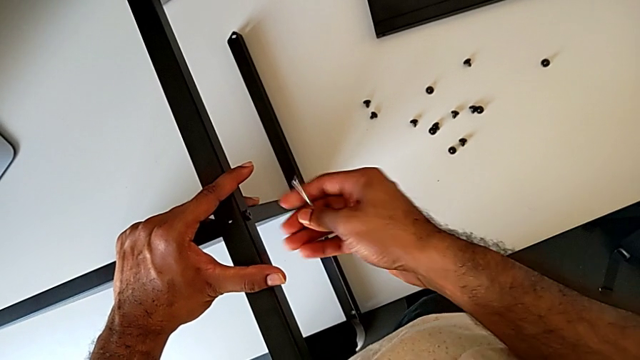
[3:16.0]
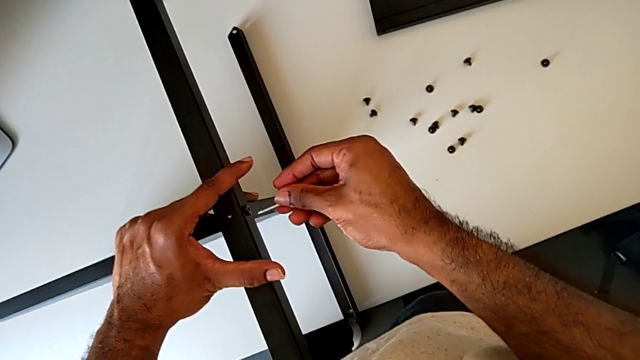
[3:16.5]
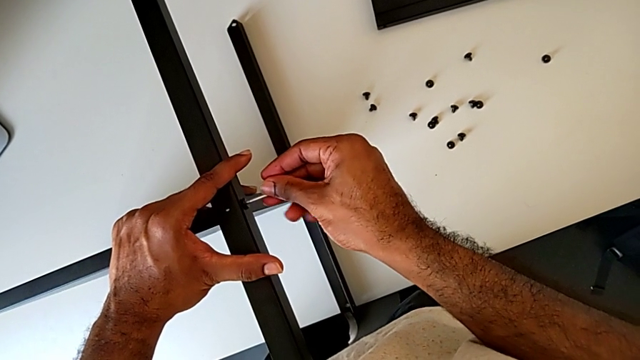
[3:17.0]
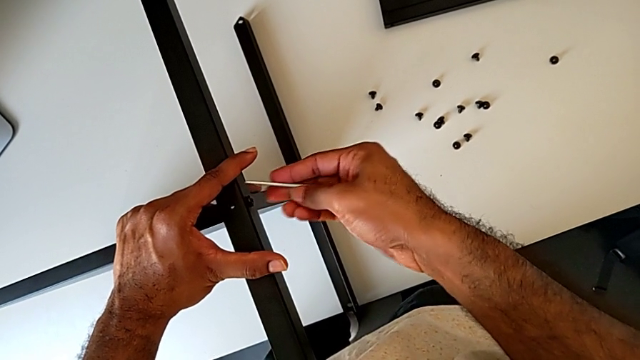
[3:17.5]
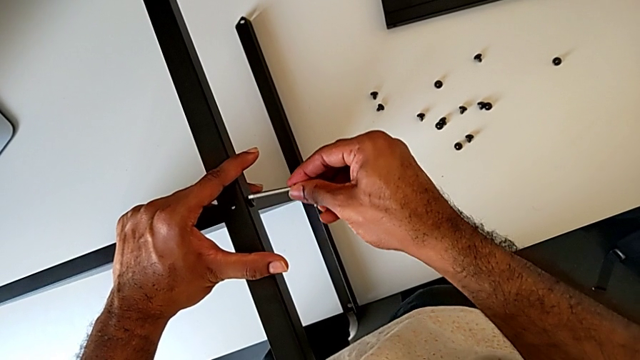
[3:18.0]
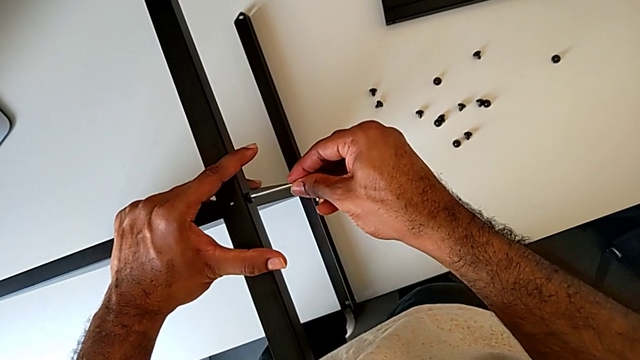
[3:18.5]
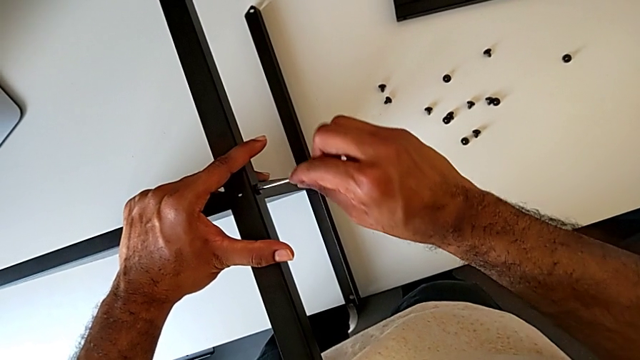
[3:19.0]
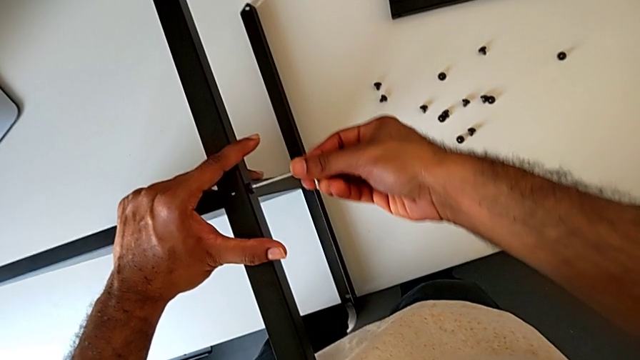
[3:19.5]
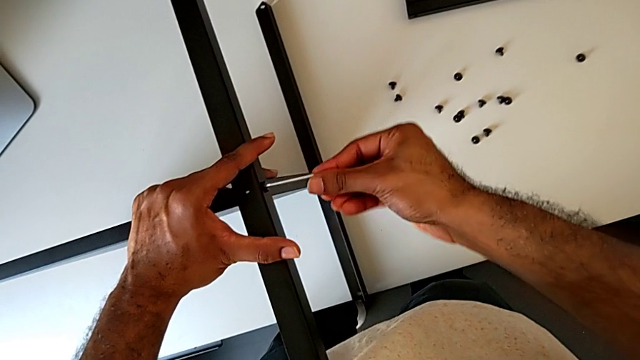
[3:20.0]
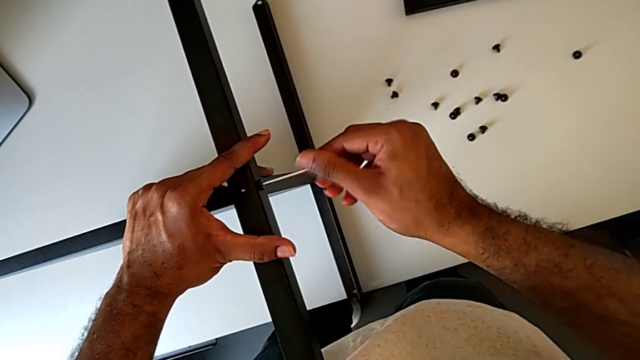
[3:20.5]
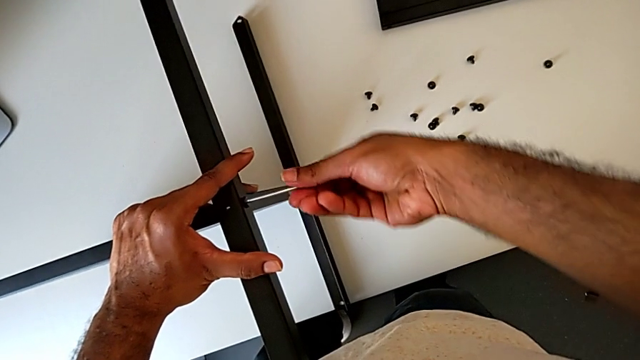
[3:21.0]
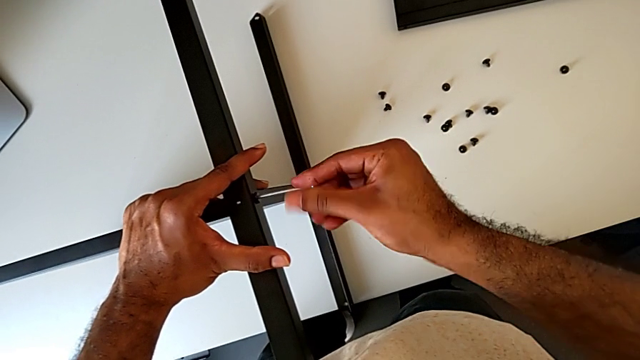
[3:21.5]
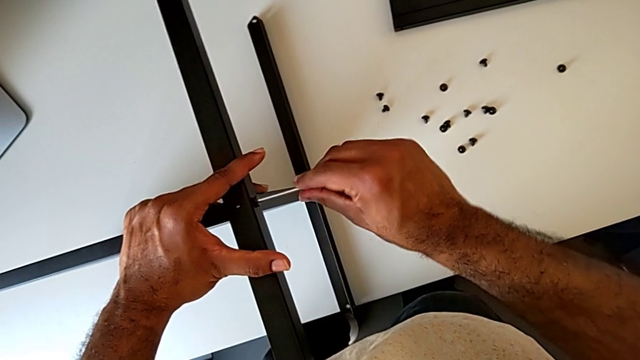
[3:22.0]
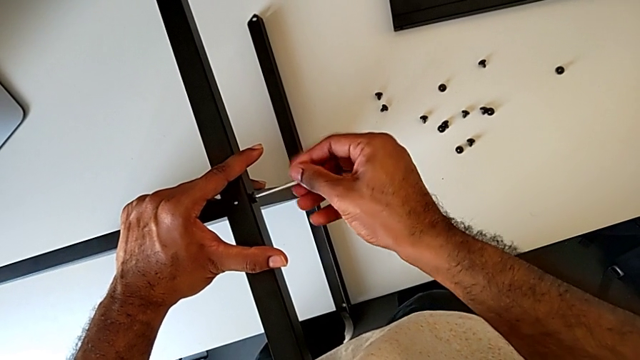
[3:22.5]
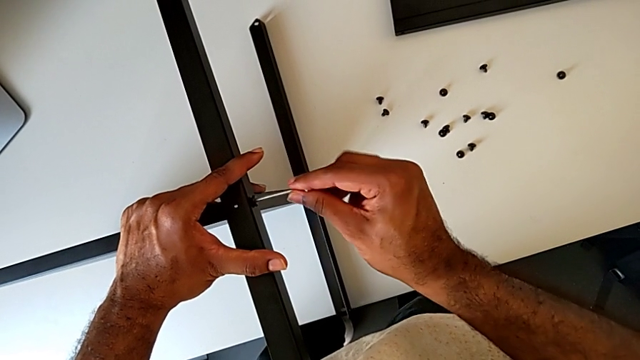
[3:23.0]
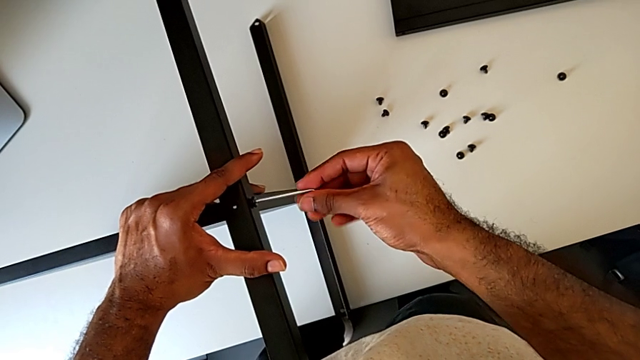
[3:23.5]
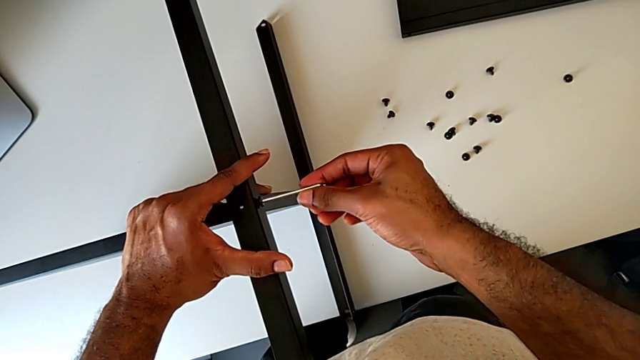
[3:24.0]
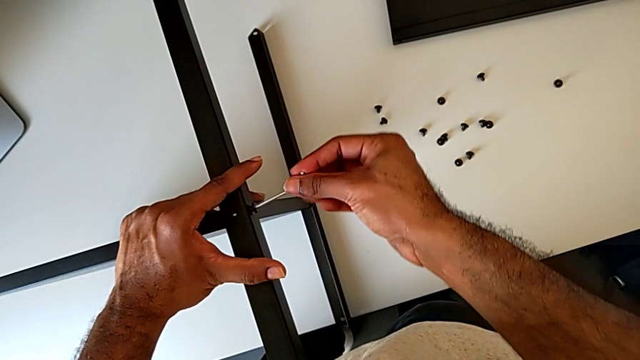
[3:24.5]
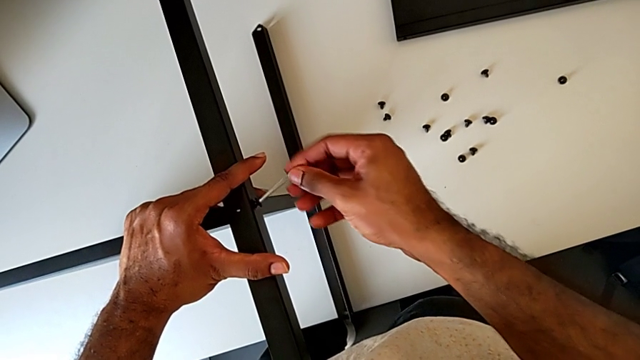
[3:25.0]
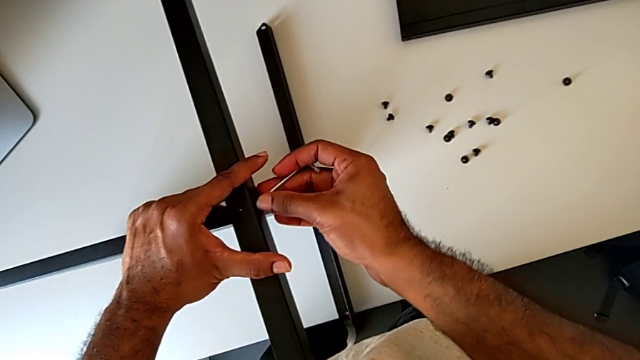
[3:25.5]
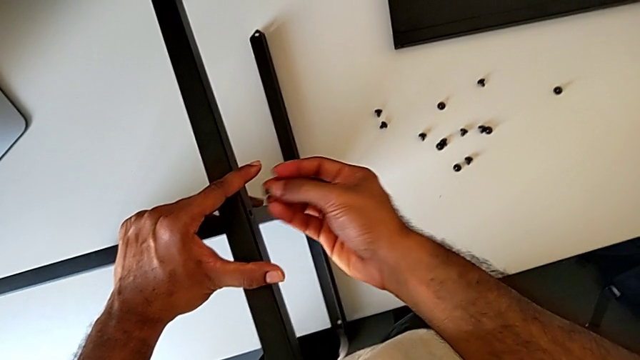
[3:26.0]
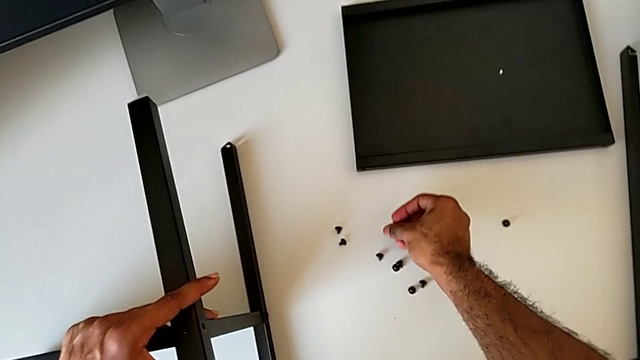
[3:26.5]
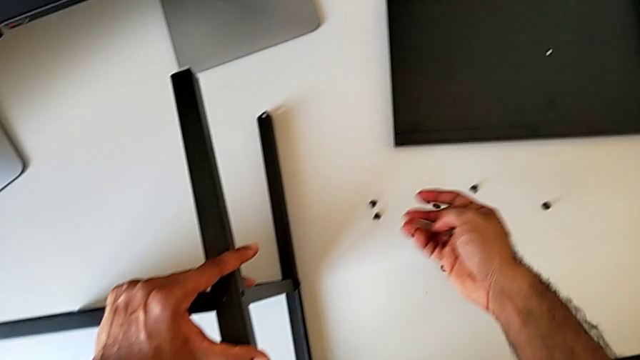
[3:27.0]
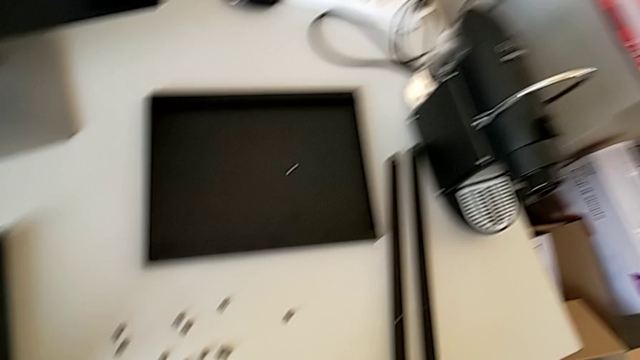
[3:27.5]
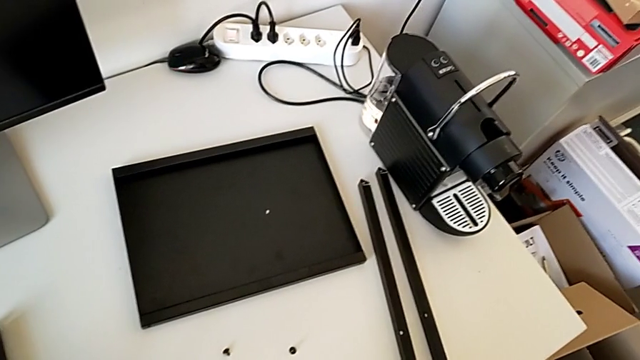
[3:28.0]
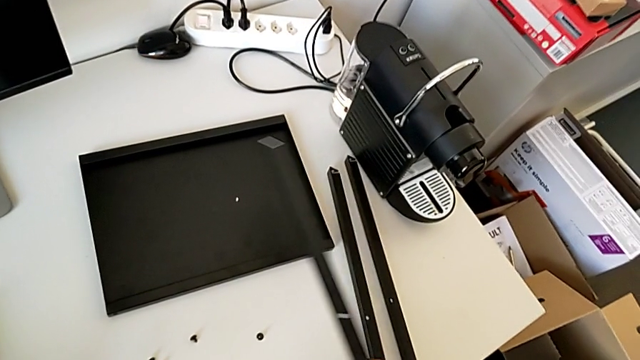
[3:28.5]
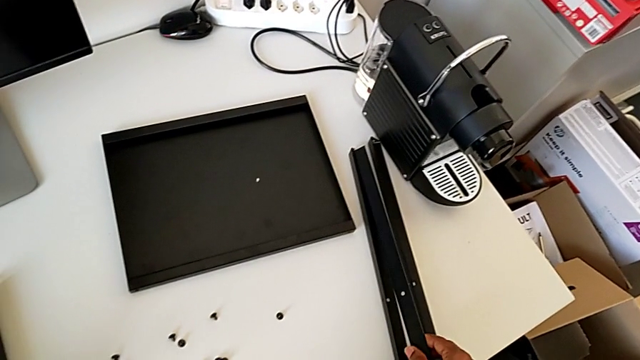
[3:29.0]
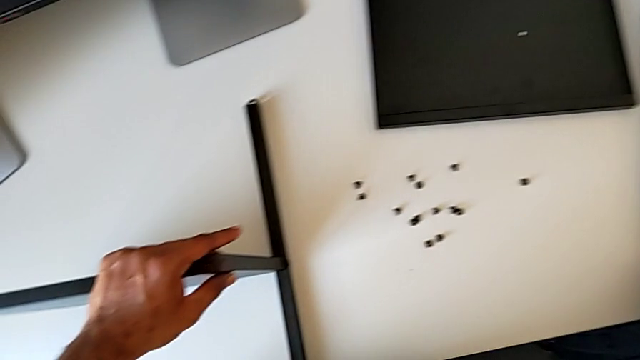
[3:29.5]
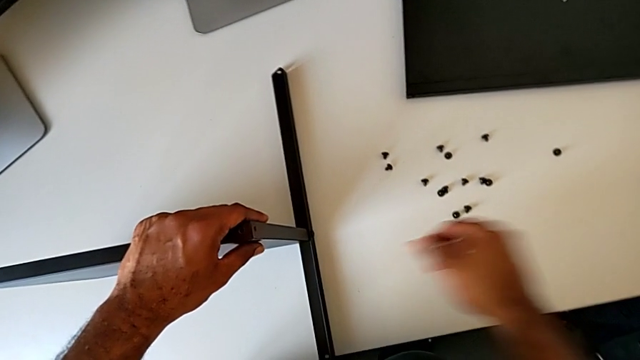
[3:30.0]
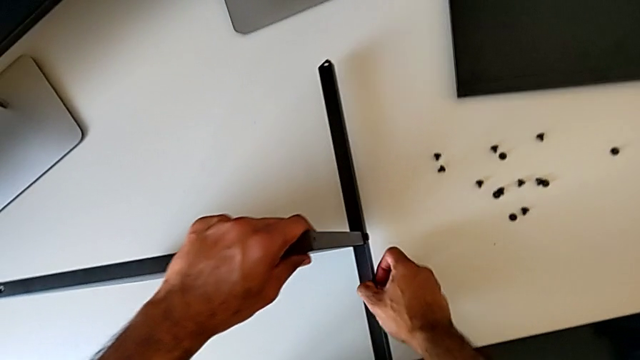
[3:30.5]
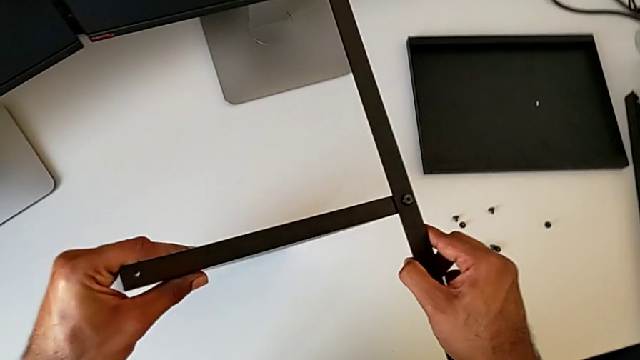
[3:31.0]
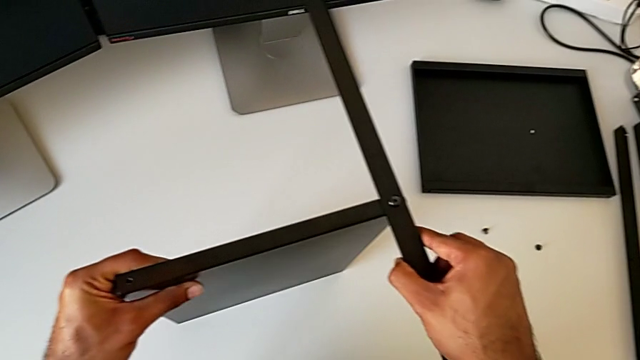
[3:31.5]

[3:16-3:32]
The camera wearer is disassembling the third leg of the furniture. They keep unscrewing the hex socket head, withdraw the Allen wrench with the right hand, disassemble the hex socket head with the right hand, place it, disassemble the leg, place it and rotate the nightstand.

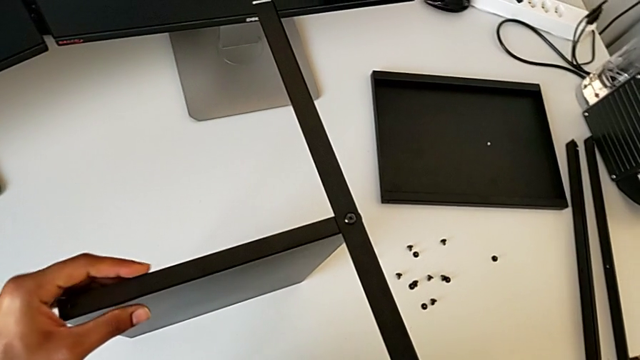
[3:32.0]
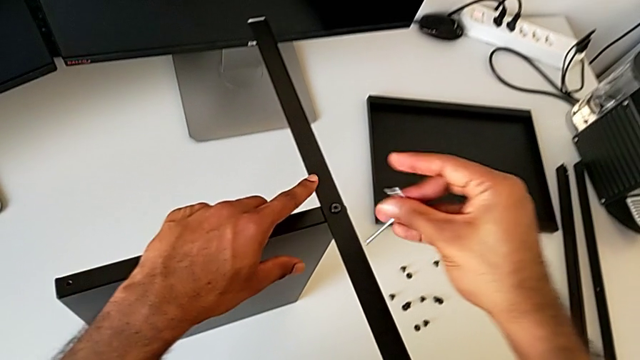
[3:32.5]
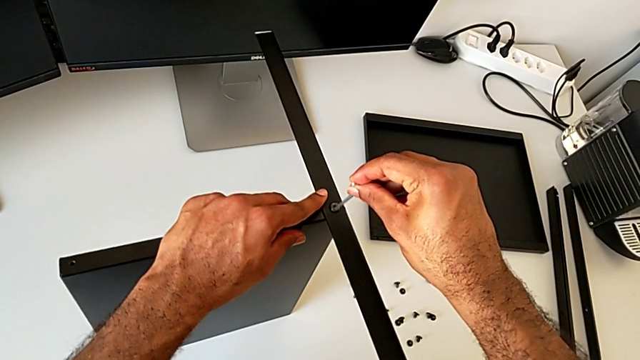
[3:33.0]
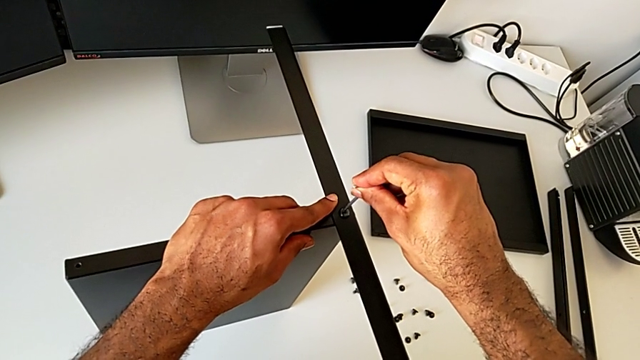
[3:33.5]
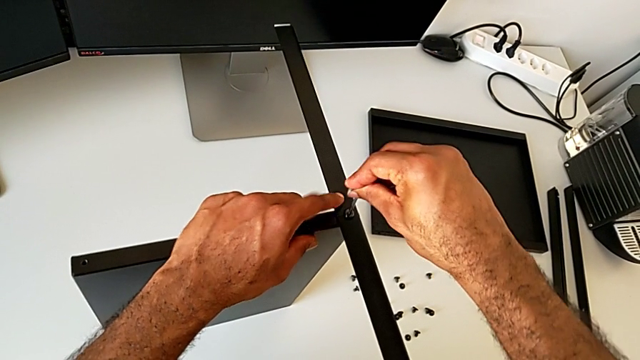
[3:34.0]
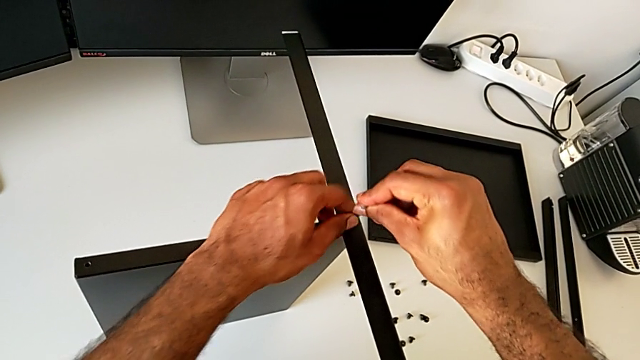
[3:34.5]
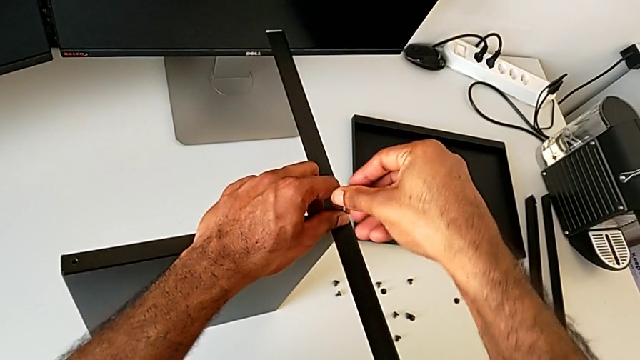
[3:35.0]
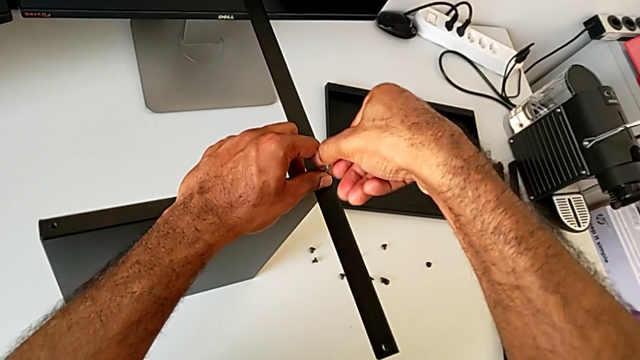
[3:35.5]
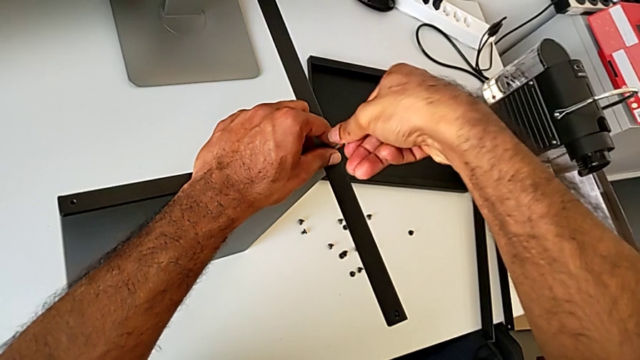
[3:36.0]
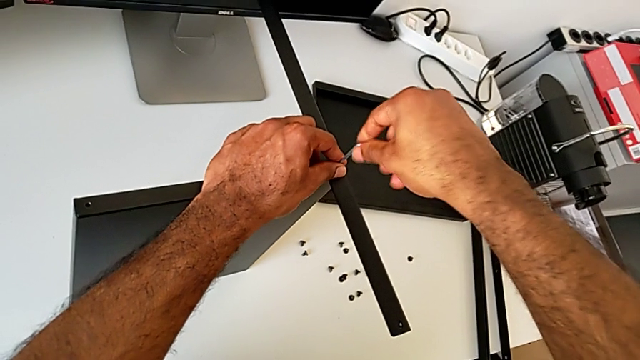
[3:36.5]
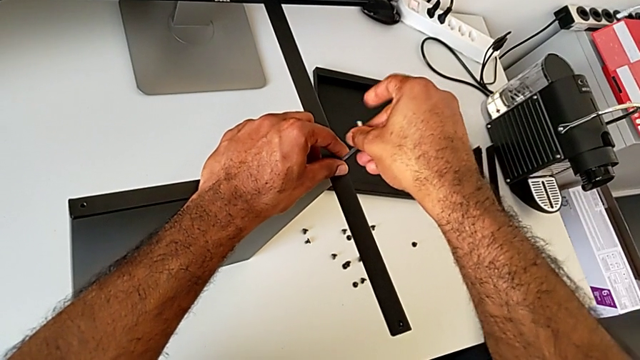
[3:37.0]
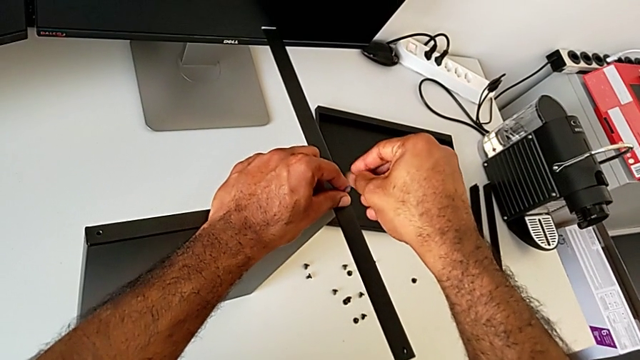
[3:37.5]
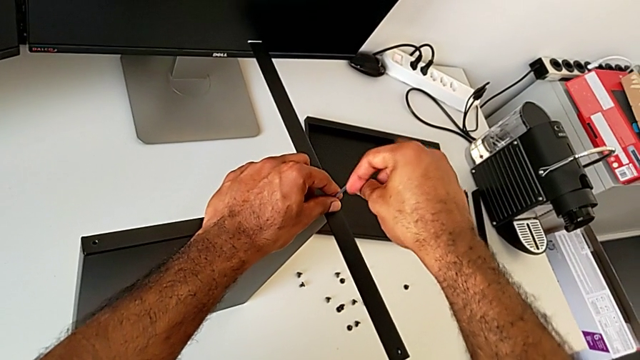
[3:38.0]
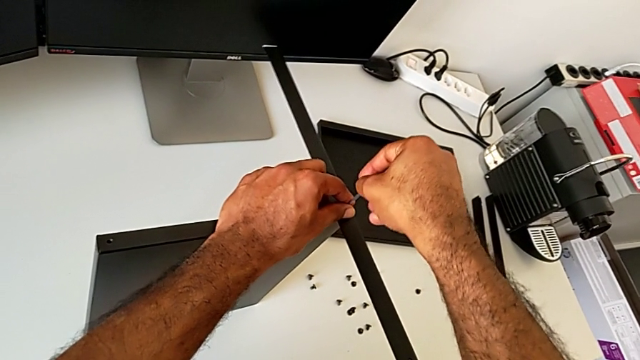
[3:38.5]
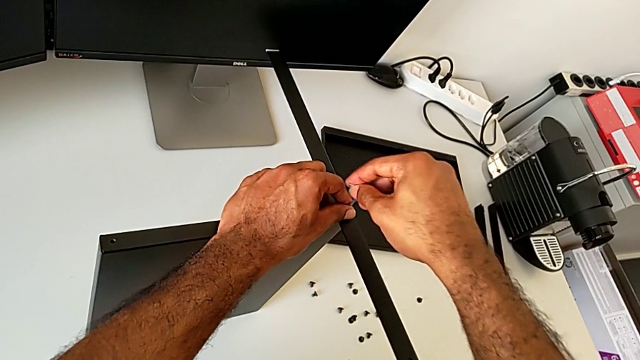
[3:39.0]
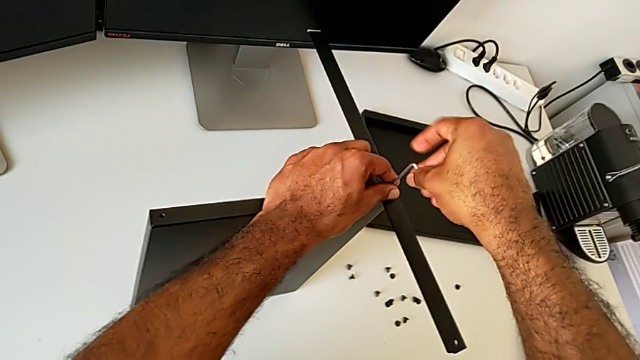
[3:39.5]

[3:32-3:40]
The camera wearer is unscrewing the fourth leg of the shelf. They insert the Allen wrench and begin to unscrew the hex socket head.
